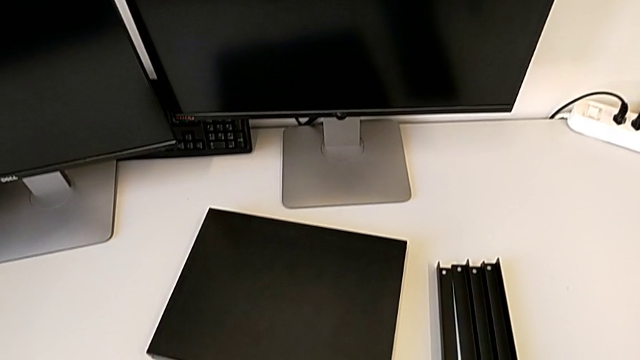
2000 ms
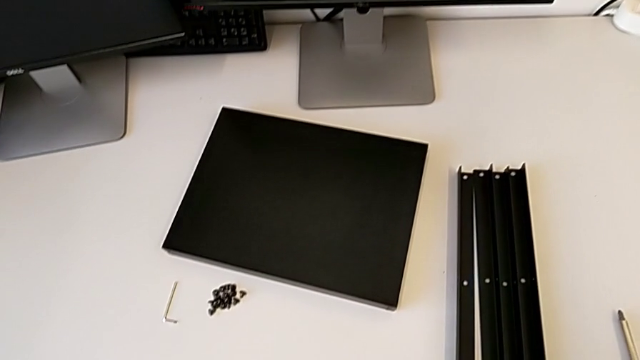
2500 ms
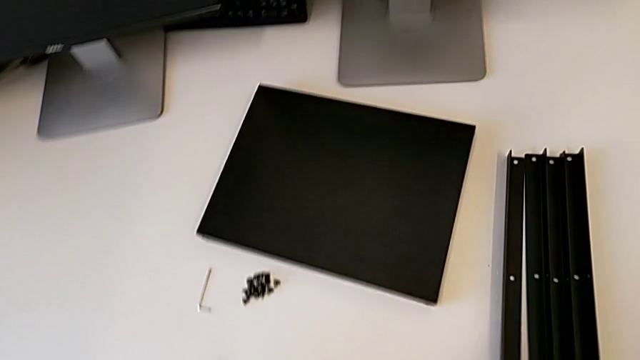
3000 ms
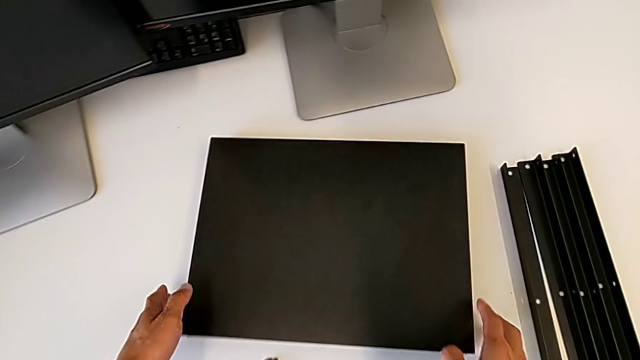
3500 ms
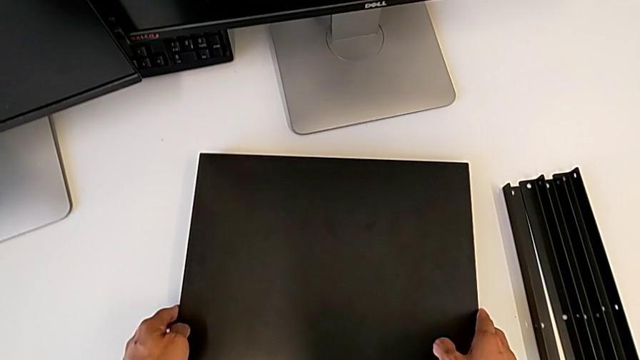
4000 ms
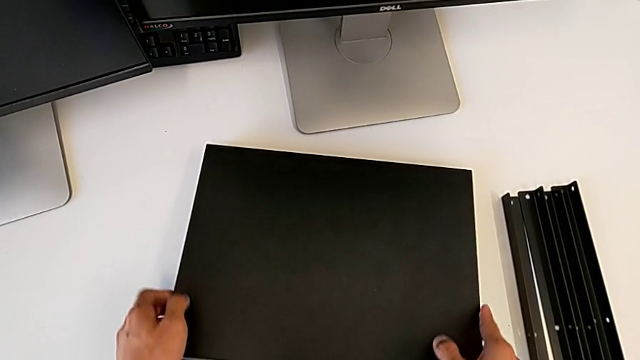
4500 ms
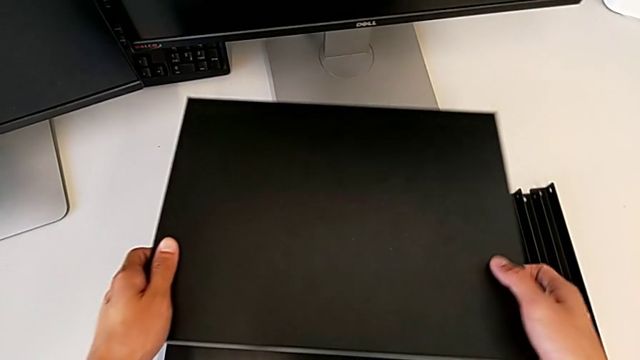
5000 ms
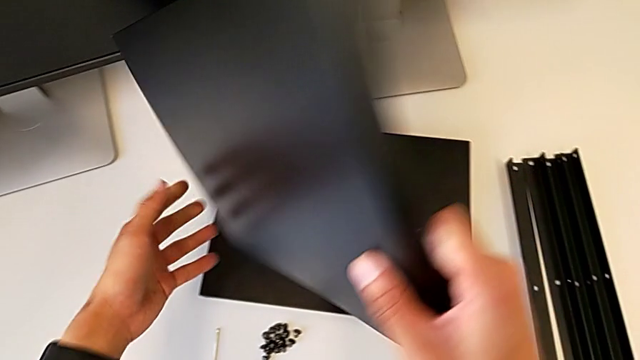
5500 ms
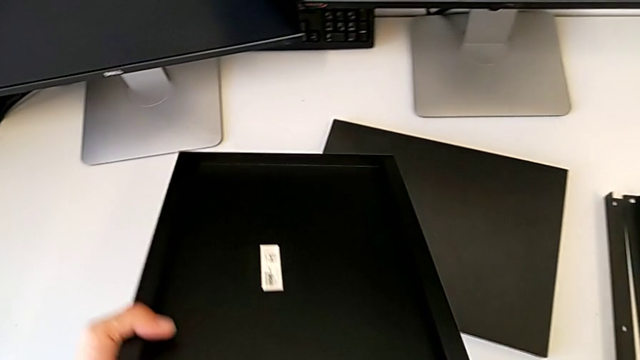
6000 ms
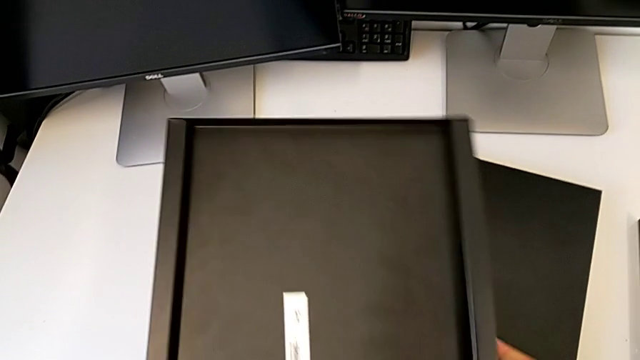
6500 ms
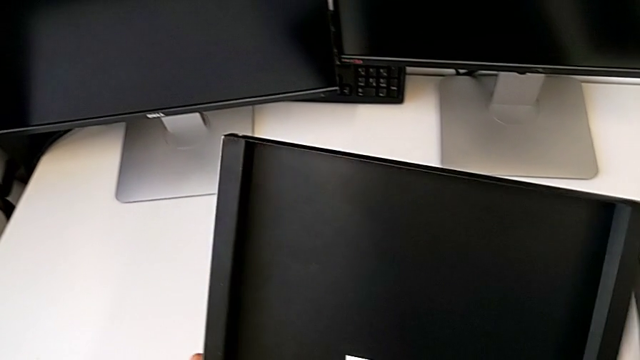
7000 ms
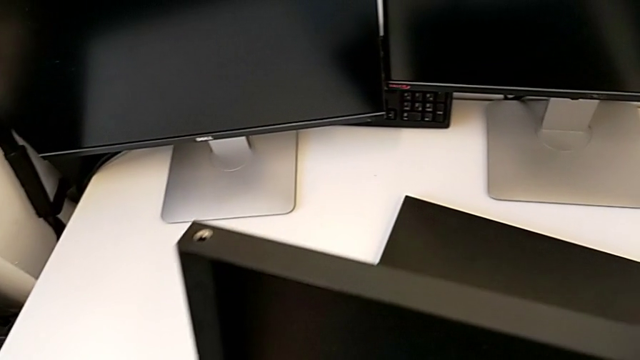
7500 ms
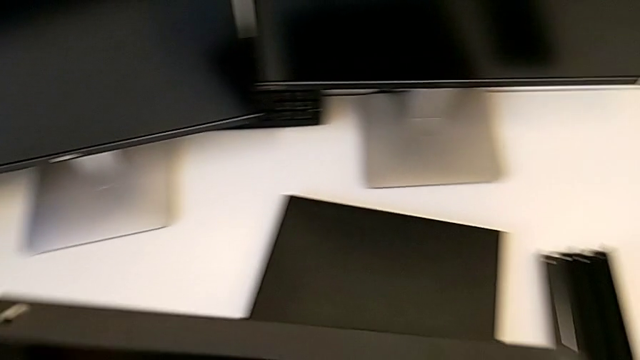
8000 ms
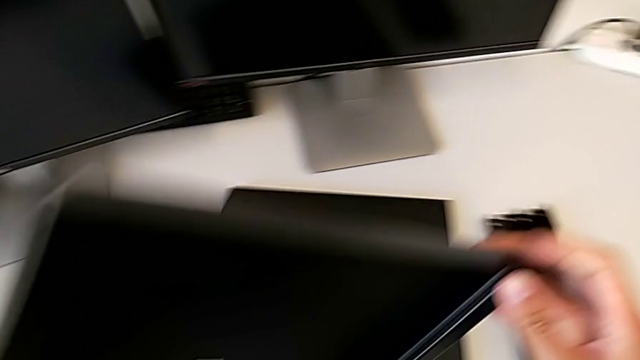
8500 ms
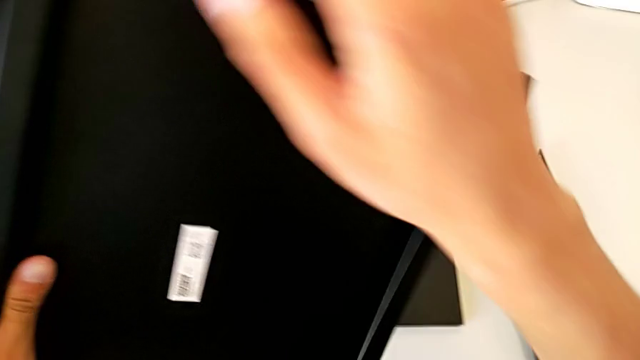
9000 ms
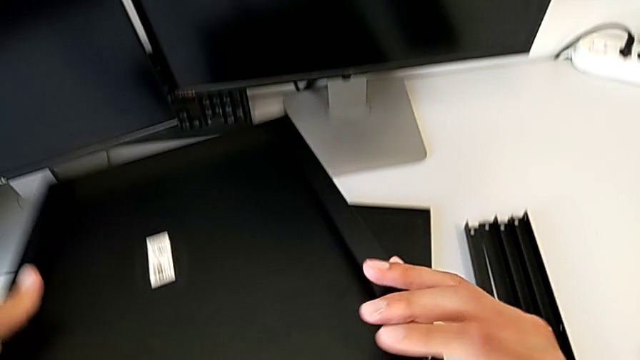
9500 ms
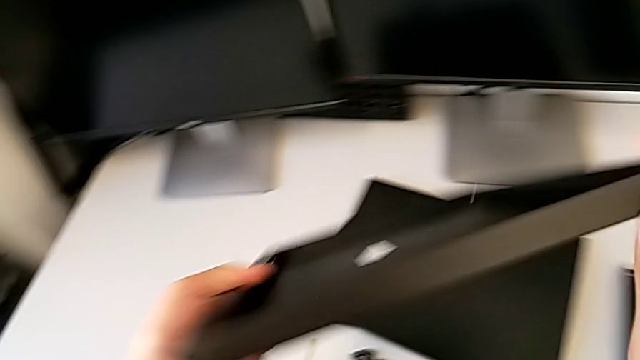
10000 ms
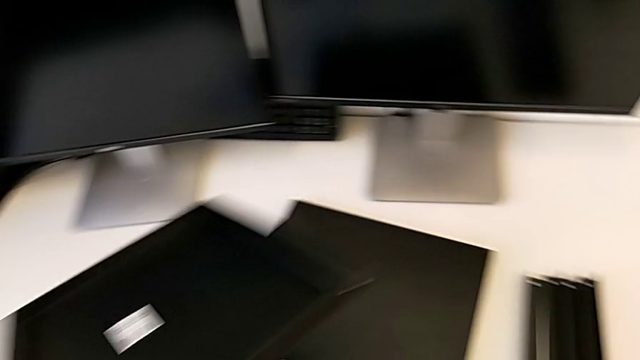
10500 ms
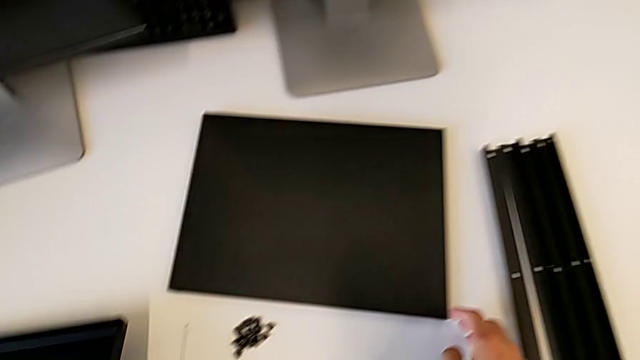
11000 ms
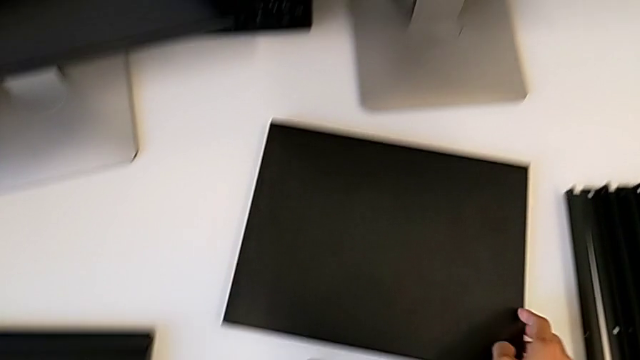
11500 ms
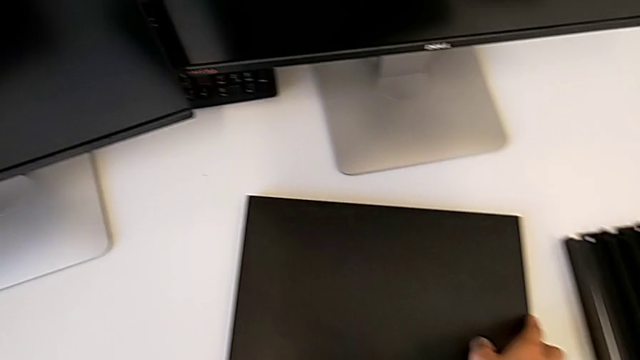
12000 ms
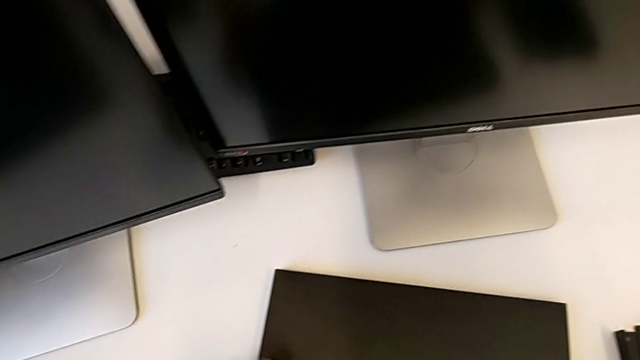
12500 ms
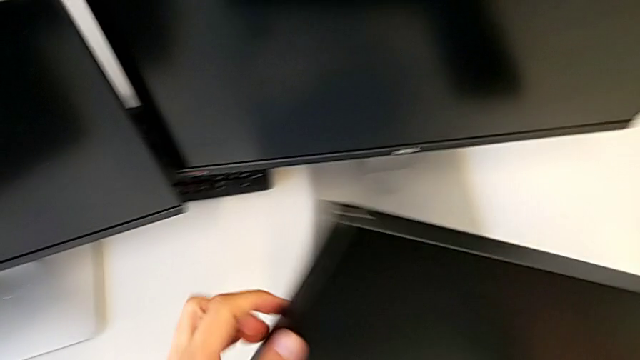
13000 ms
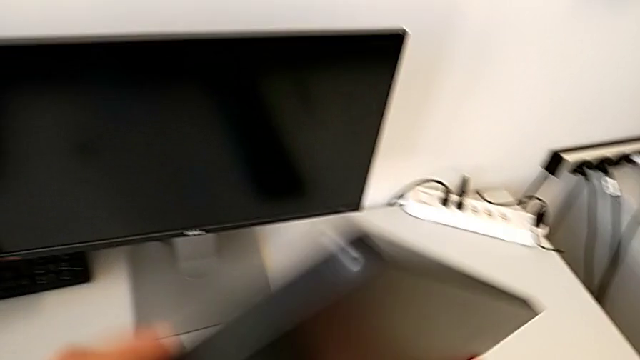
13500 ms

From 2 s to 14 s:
The camera wearer is inspecting the table pieces. They approach the tray, grab the first tray and approach the black tray.

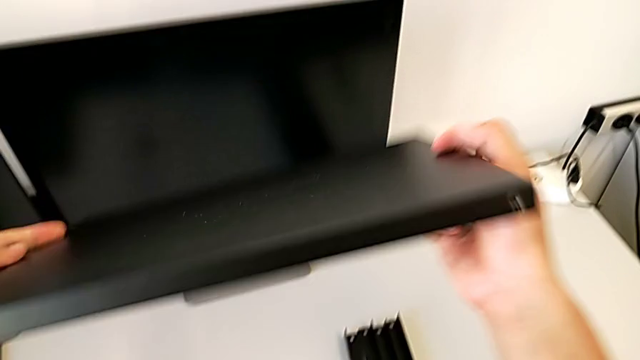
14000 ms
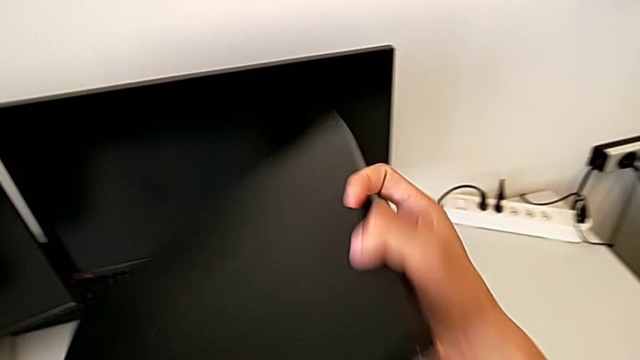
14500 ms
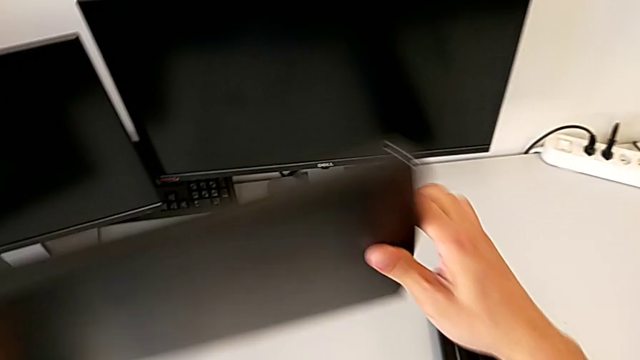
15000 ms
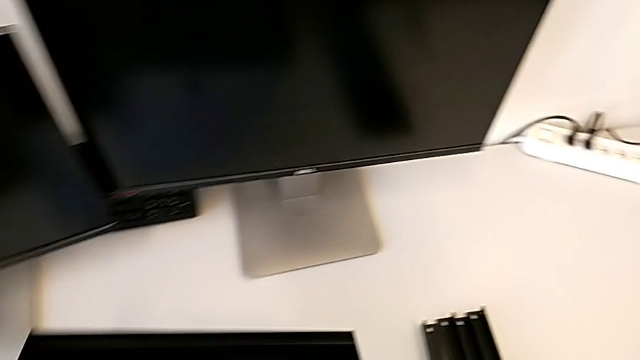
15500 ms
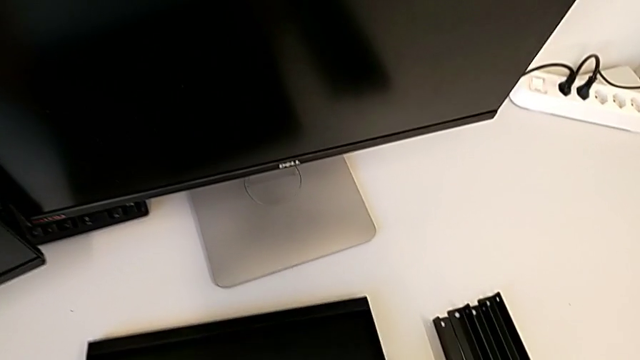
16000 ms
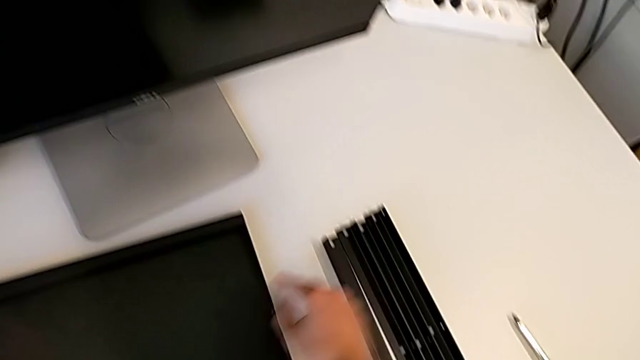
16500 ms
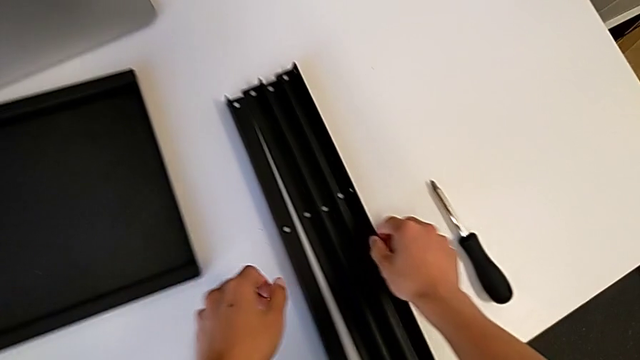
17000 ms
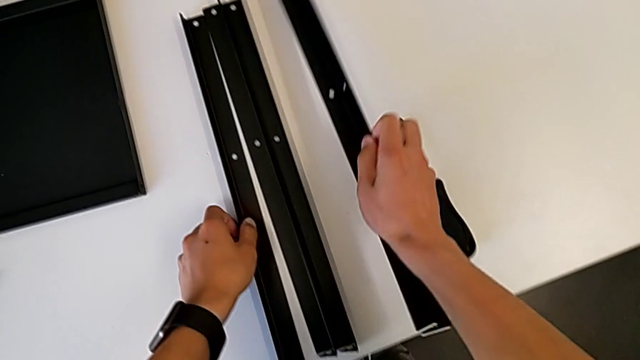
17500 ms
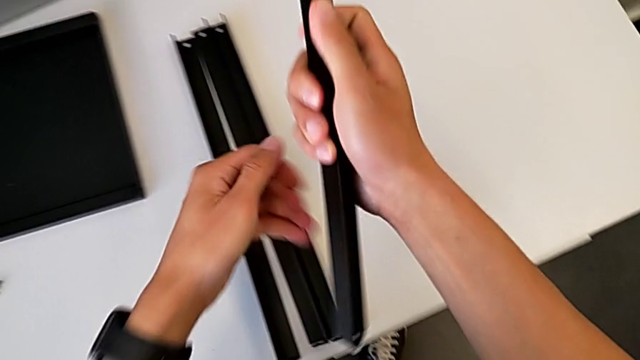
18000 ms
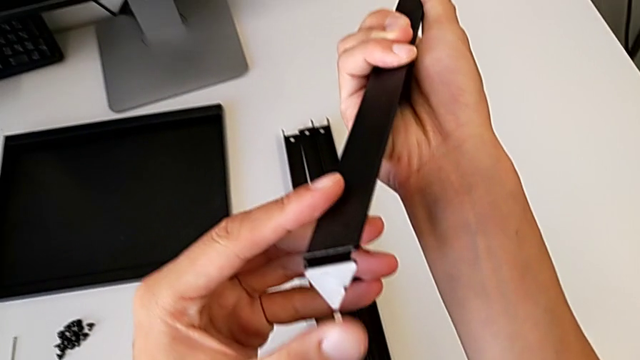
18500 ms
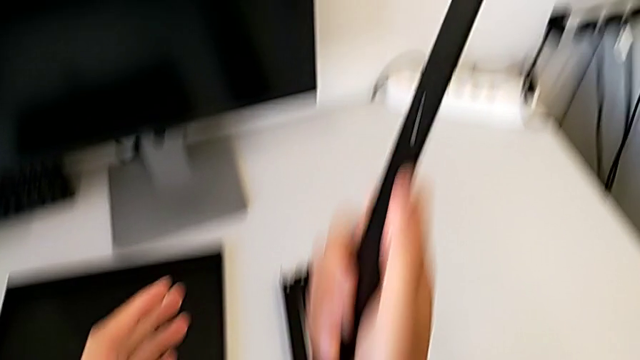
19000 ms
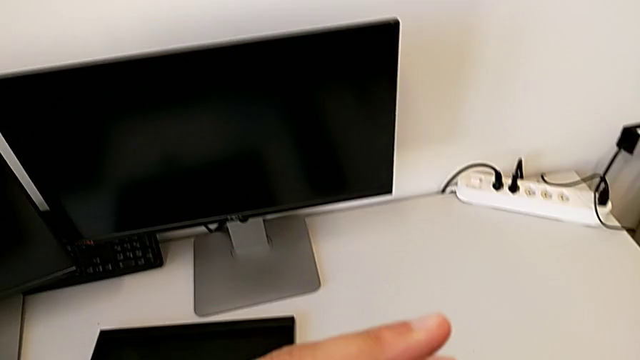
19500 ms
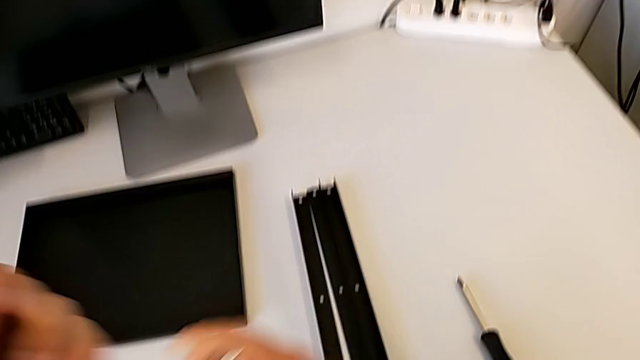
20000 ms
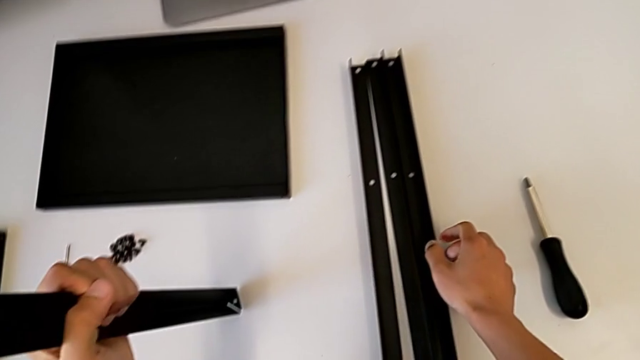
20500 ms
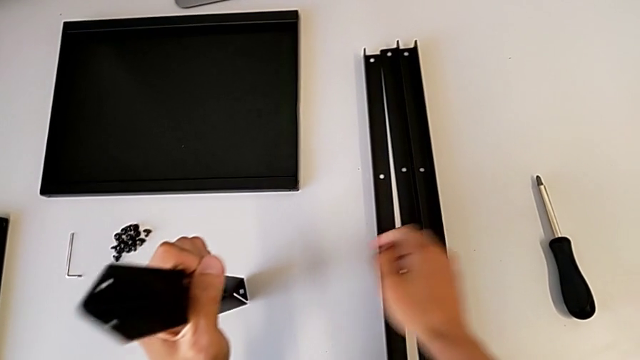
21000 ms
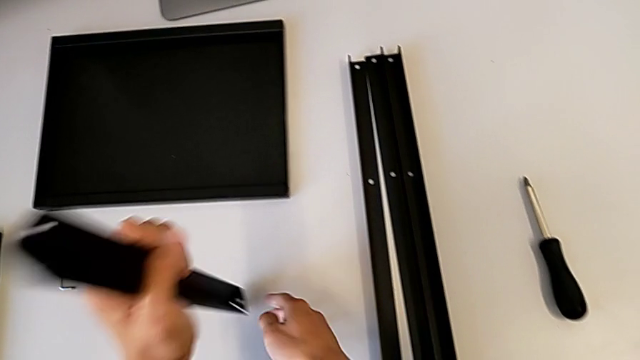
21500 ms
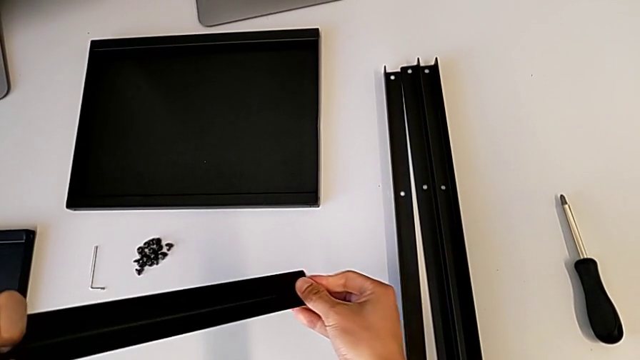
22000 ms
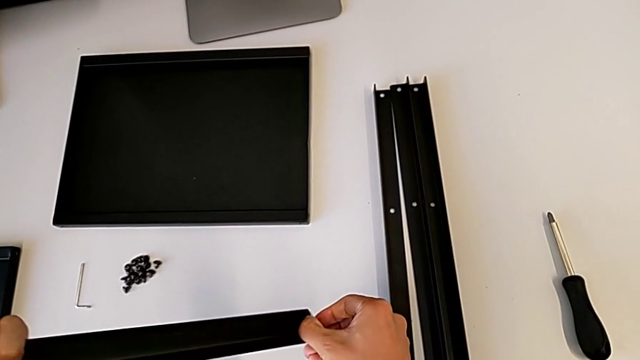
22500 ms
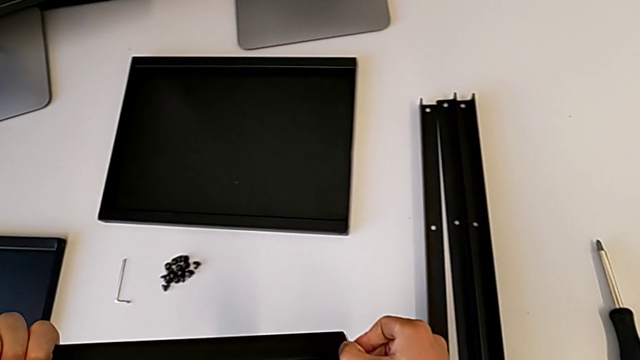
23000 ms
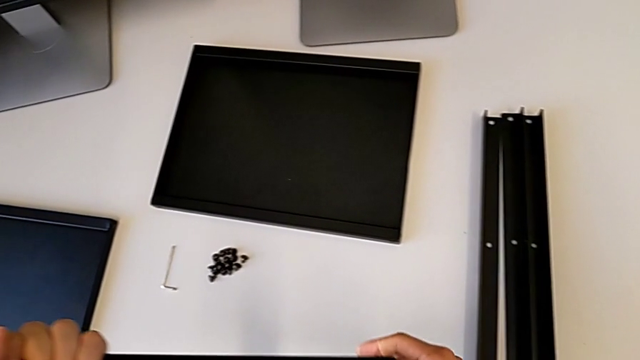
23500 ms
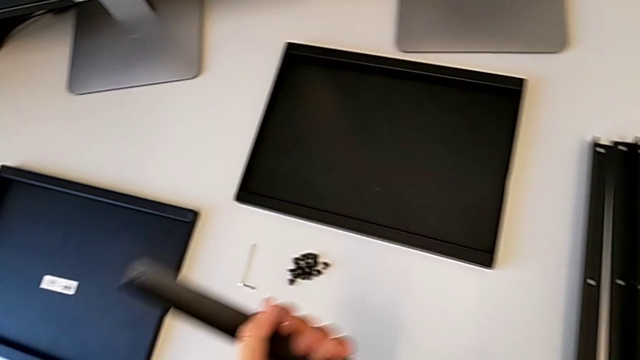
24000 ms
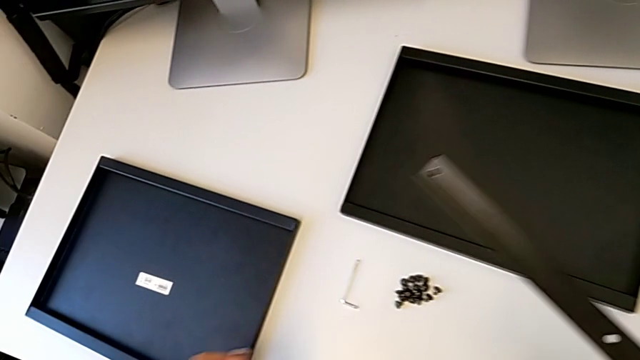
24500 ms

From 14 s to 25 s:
The camera wearer is inspecting the table pieces. They lift the tray, lift the first leg and hold it.
